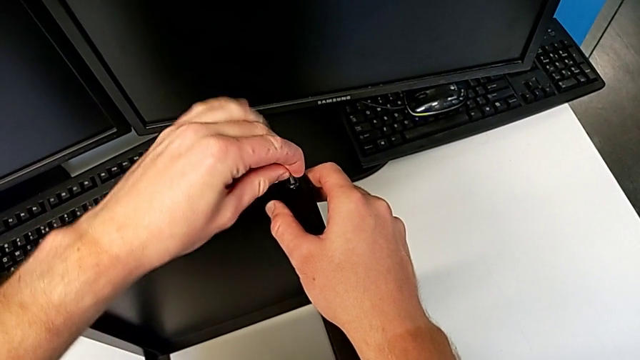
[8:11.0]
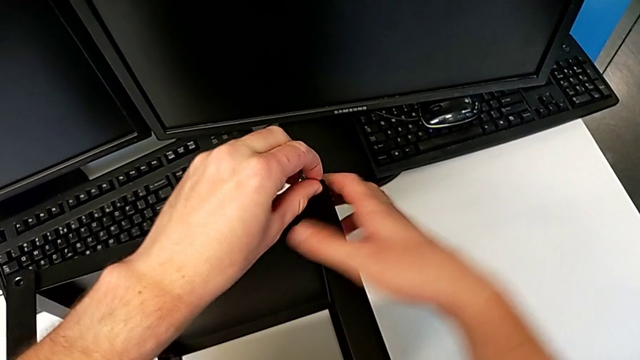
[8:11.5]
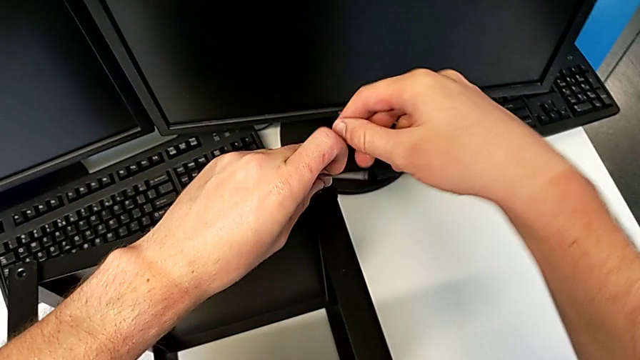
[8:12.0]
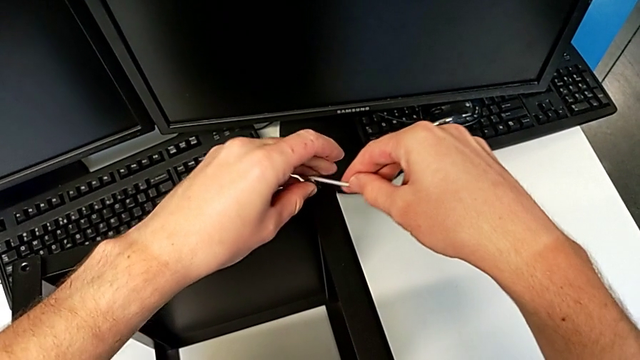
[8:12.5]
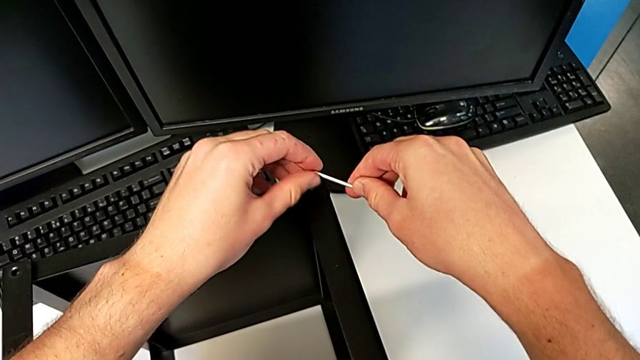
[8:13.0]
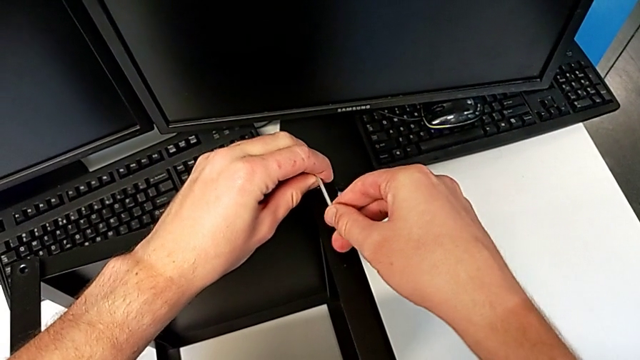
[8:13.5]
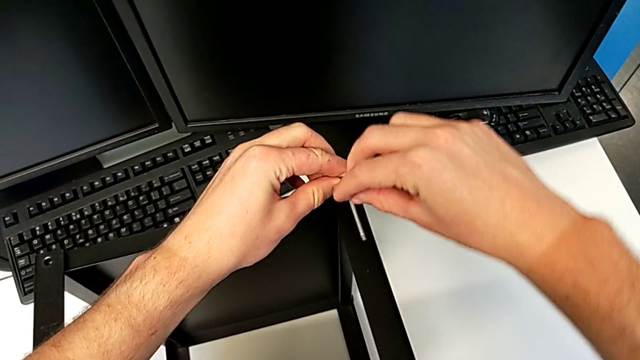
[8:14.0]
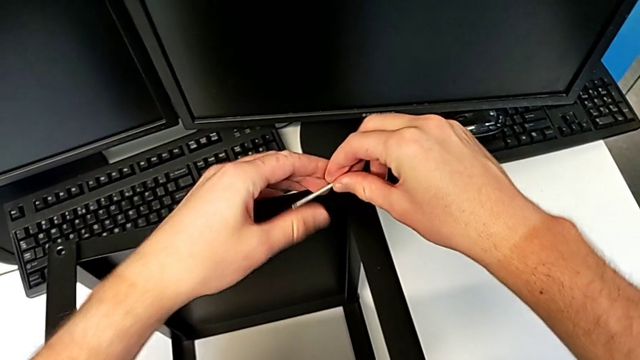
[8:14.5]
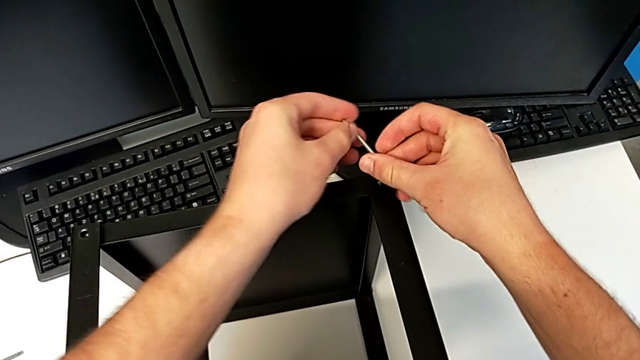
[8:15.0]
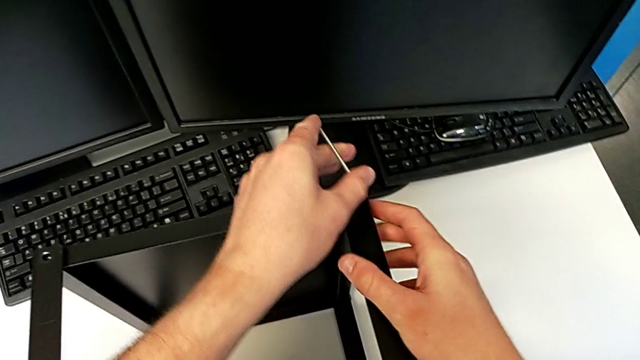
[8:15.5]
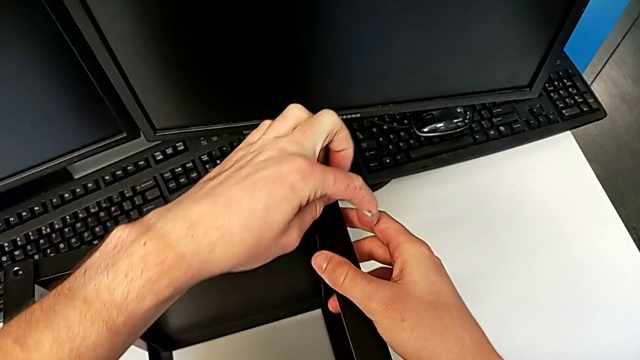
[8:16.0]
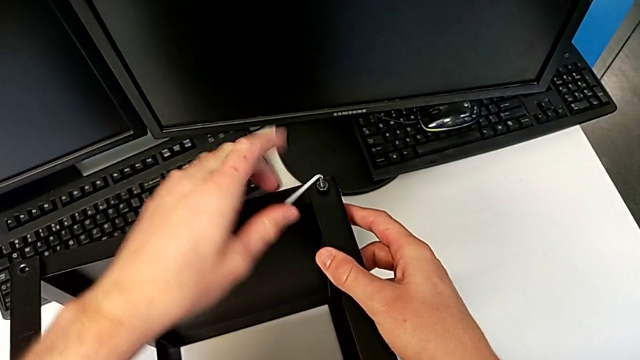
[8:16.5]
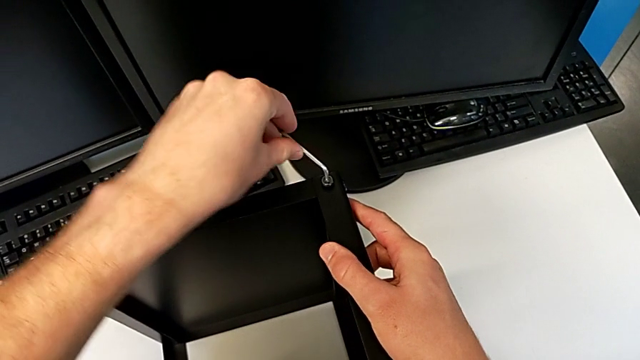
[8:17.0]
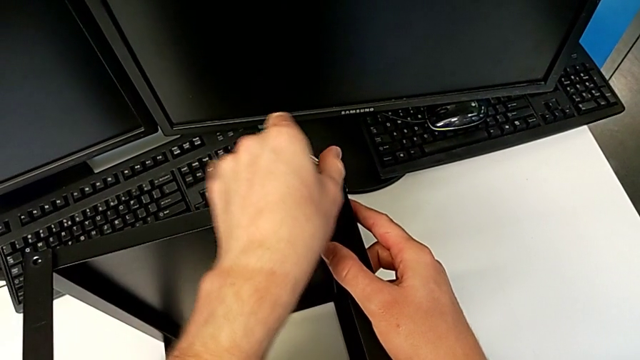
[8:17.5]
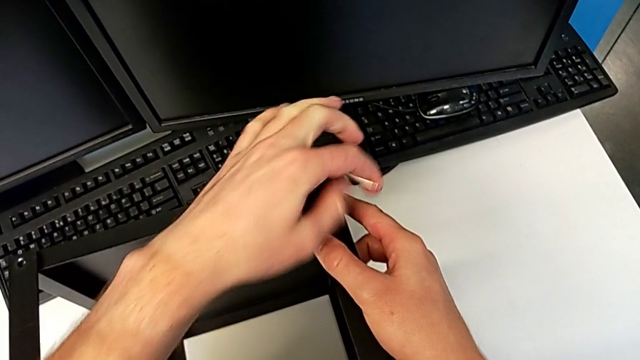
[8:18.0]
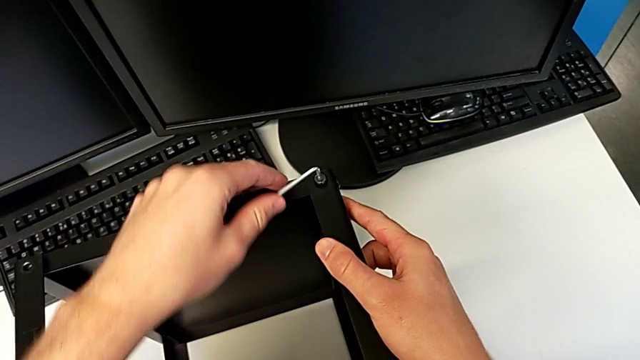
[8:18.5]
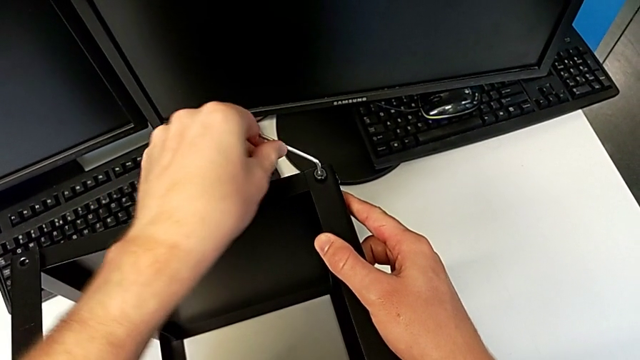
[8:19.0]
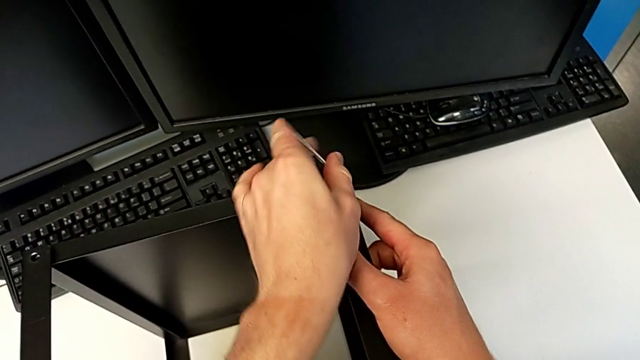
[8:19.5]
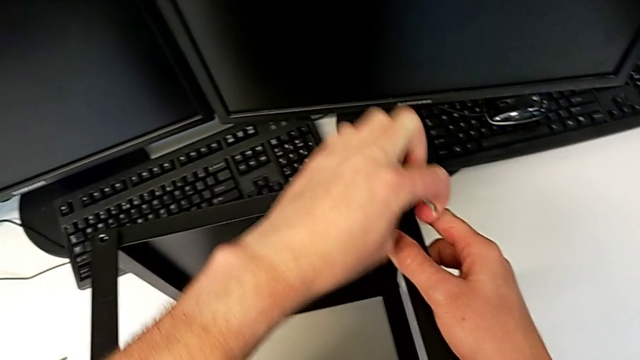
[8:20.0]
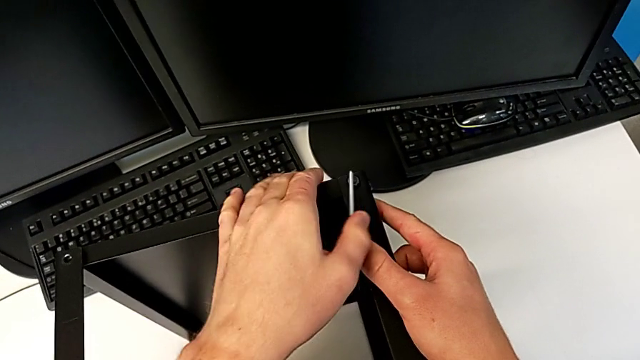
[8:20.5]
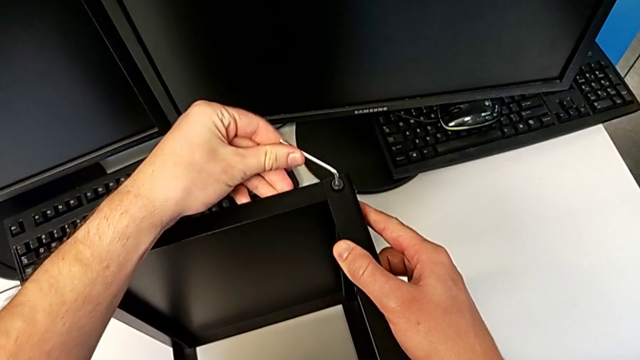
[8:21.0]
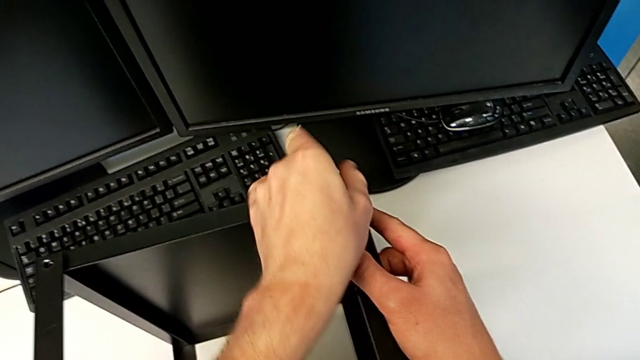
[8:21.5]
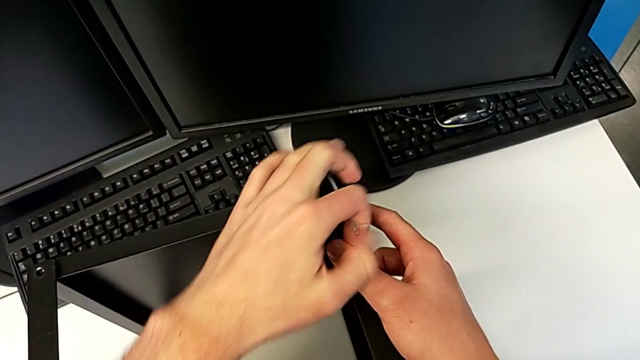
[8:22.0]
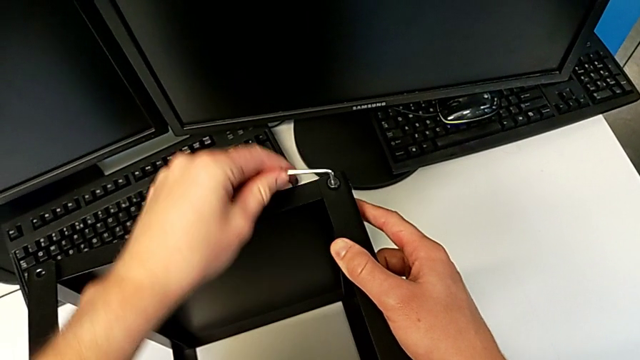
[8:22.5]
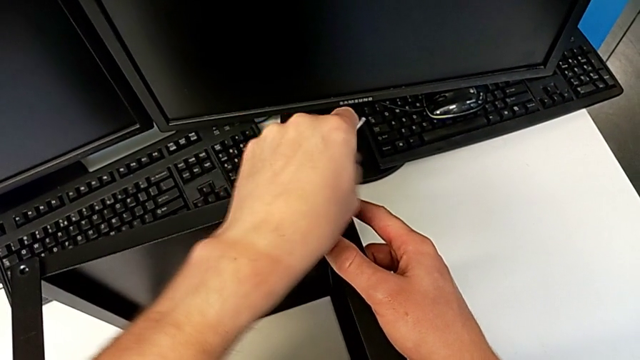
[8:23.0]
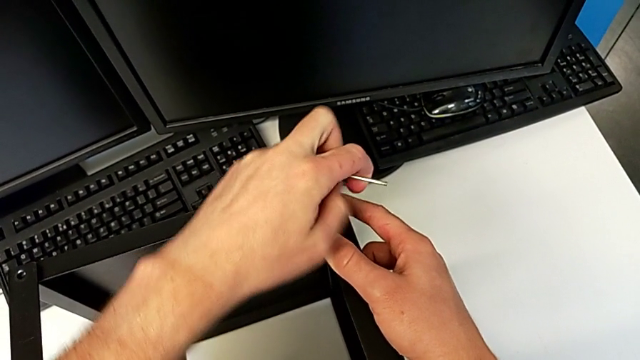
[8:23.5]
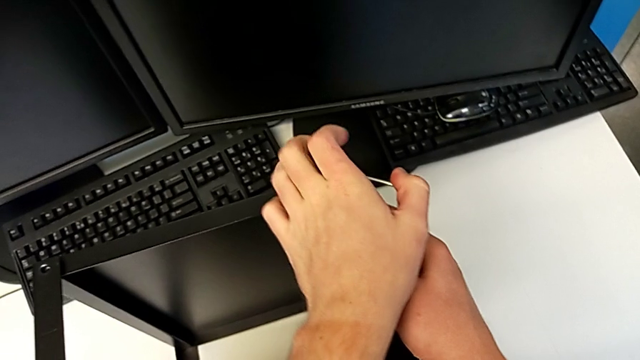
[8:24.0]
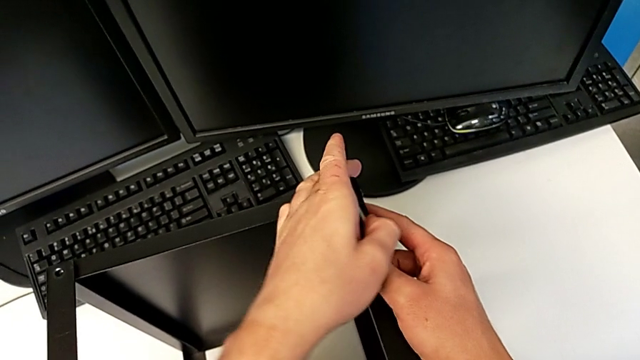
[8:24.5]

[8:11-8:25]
The camera wearer is assembling the top tray of the table with the legs. They screw the hex socket head.

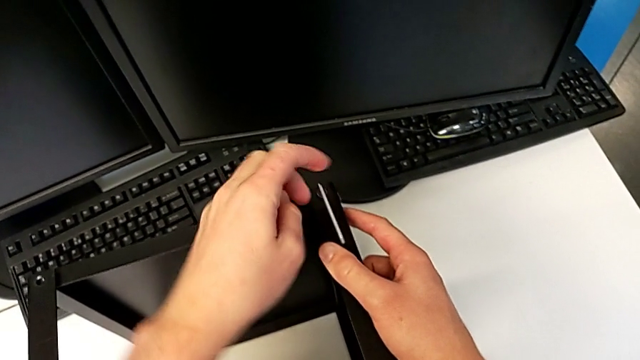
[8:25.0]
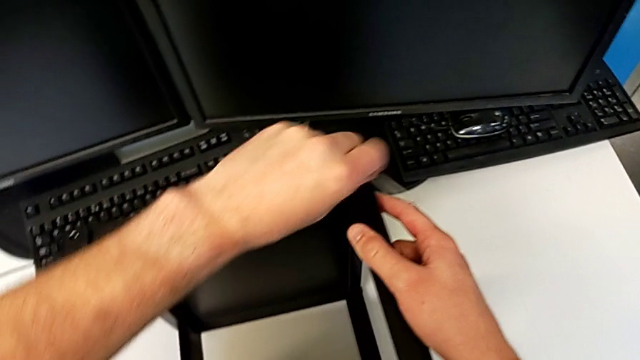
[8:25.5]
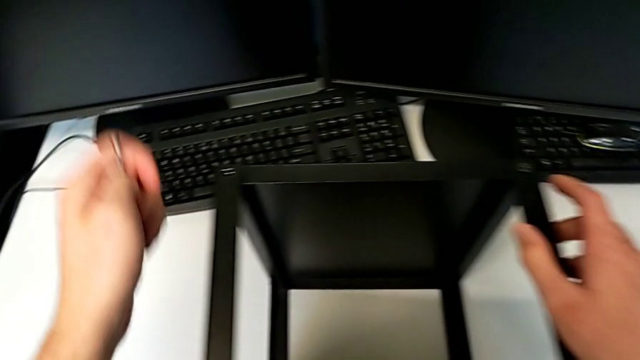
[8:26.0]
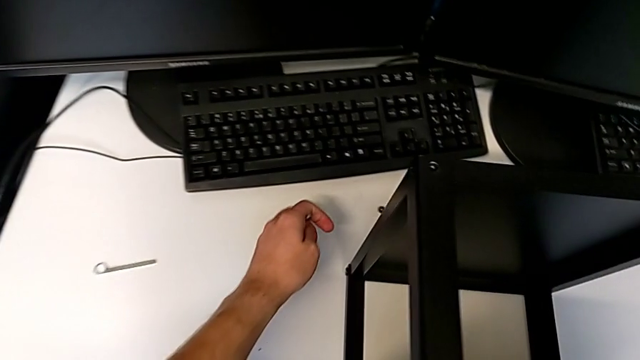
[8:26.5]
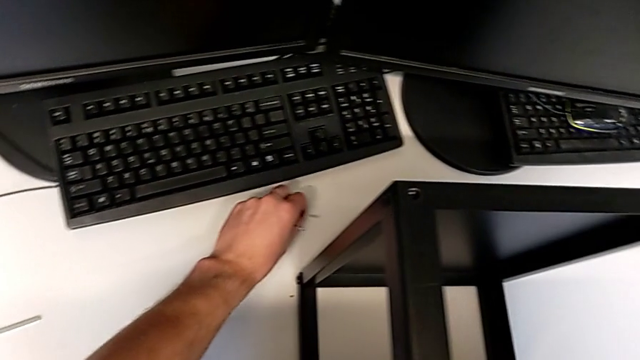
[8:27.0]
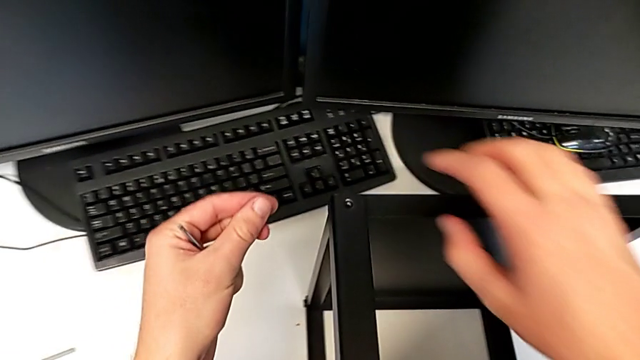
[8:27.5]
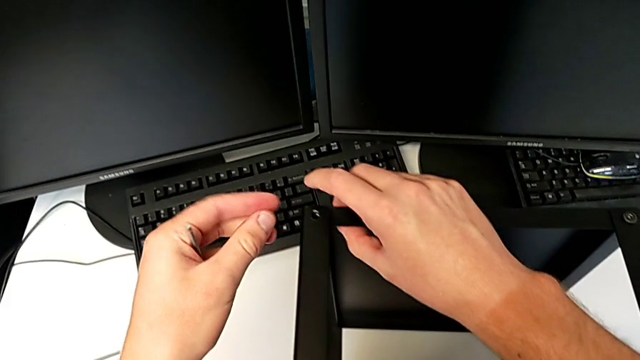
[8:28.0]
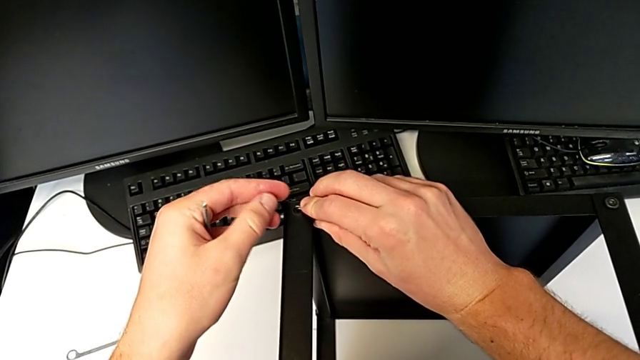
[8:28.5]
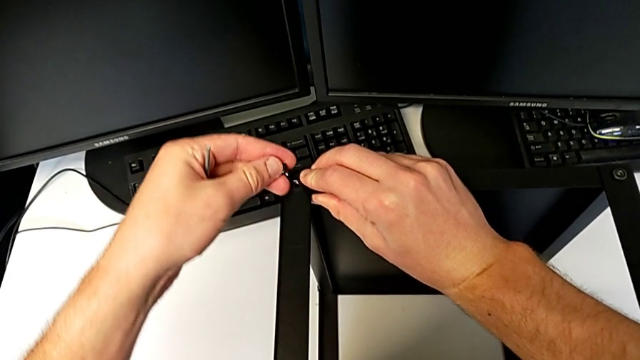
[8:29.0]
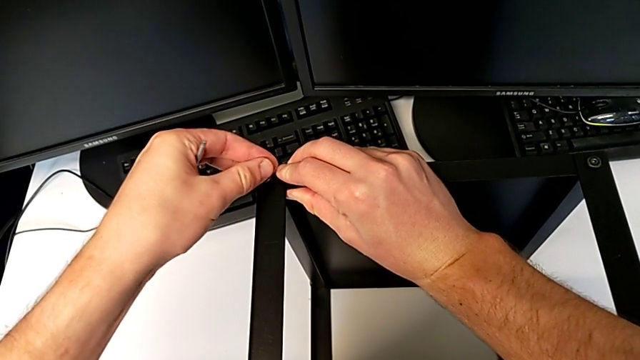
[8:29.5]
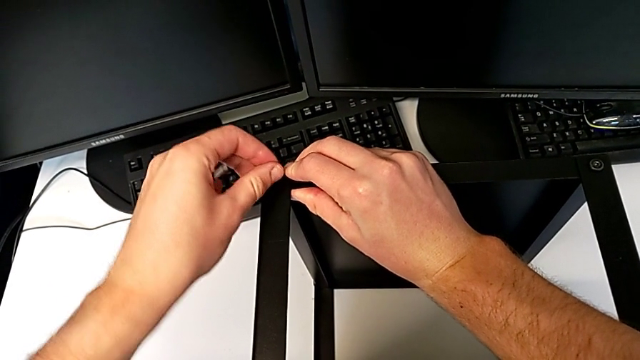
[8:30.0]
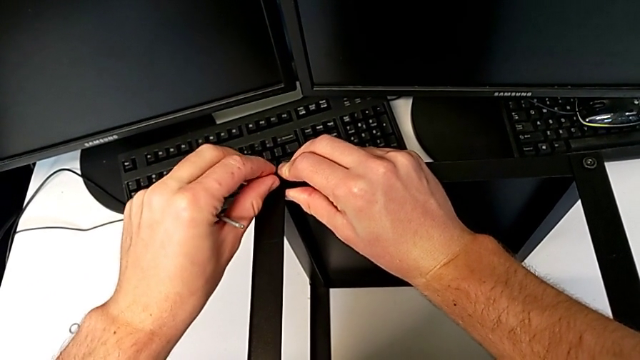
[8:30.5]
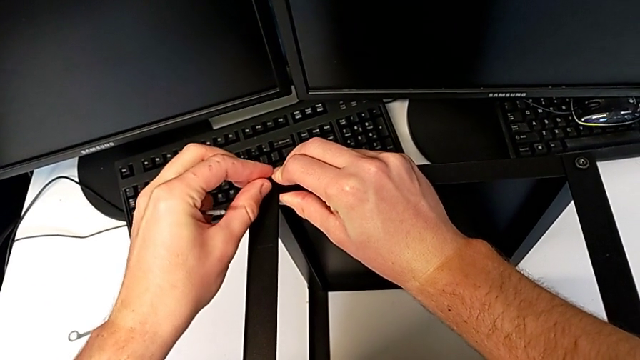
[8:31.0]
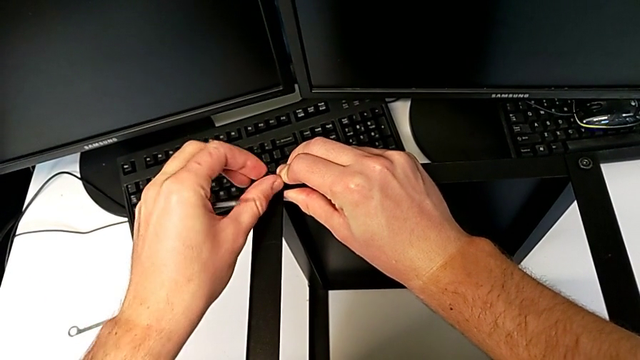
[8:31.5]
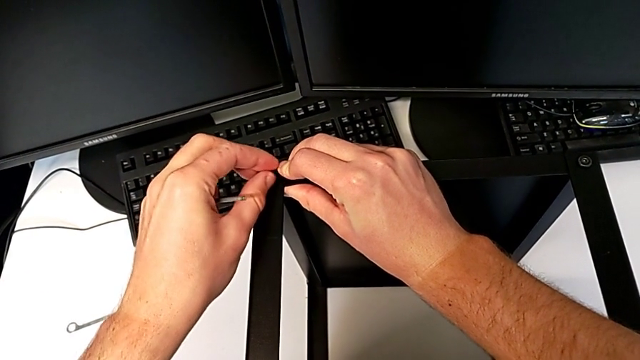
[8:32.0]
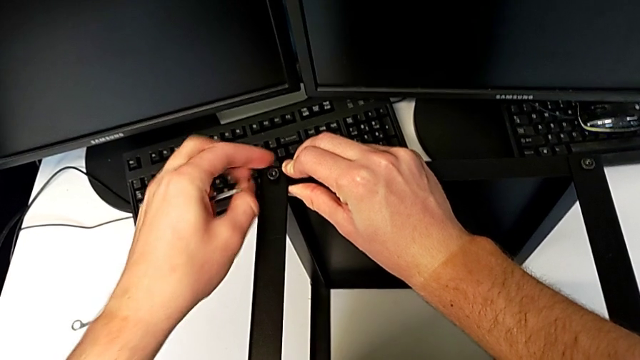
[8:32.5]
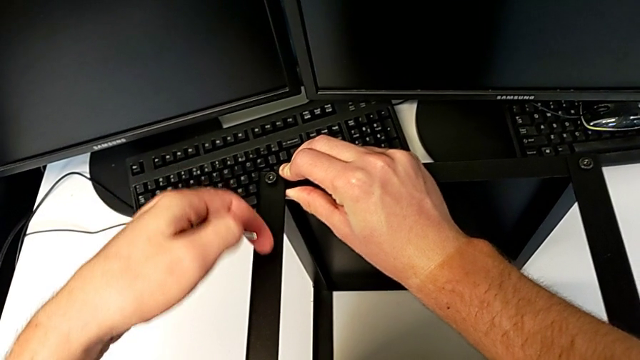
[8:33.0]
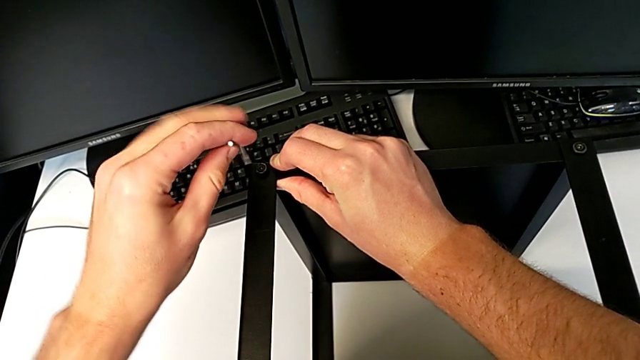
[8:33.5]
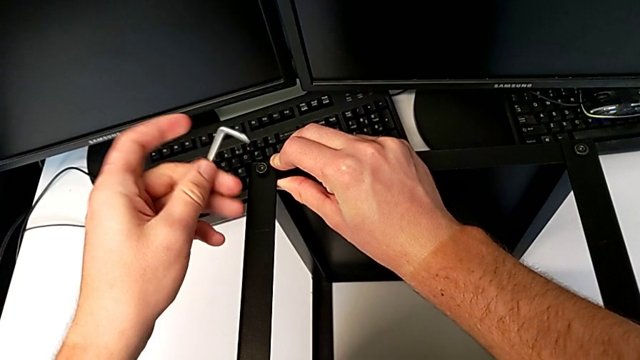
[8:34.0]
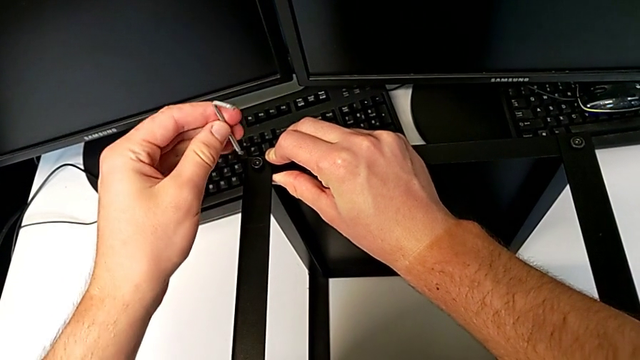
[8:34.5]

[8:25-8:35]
The camera wearer is assembling the top tray of the table with the legs. They withdraw the Allen wrench, grab the hex socket head with the left hand and slide the nightstand with the right hand, insert the hex socket head, screw it and insert the Allen wrench.
